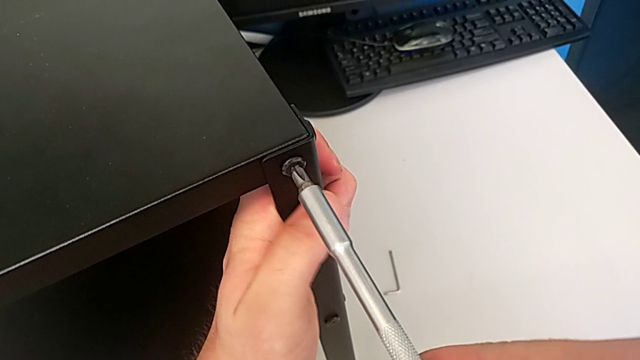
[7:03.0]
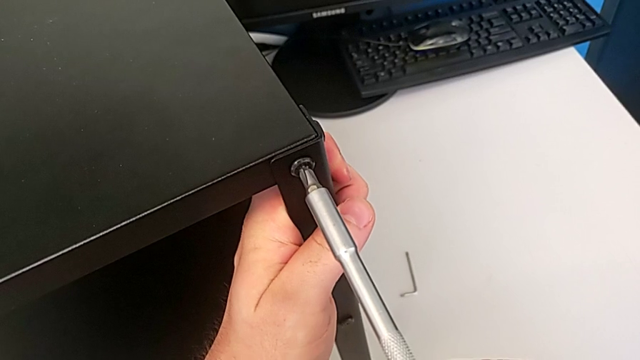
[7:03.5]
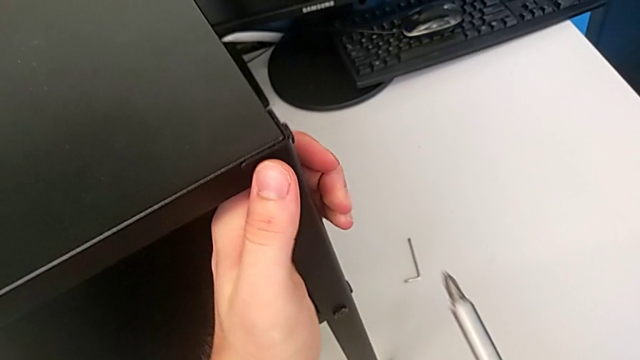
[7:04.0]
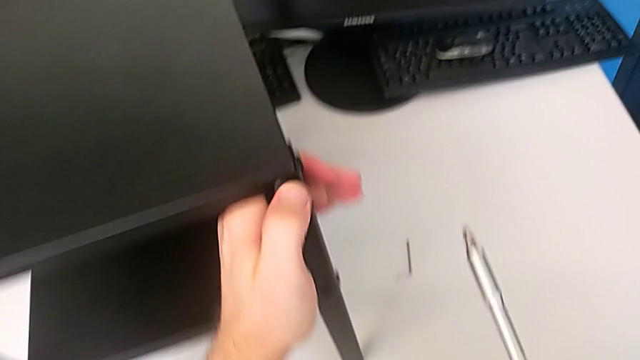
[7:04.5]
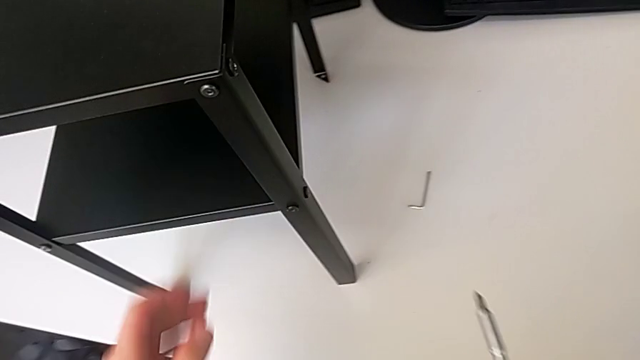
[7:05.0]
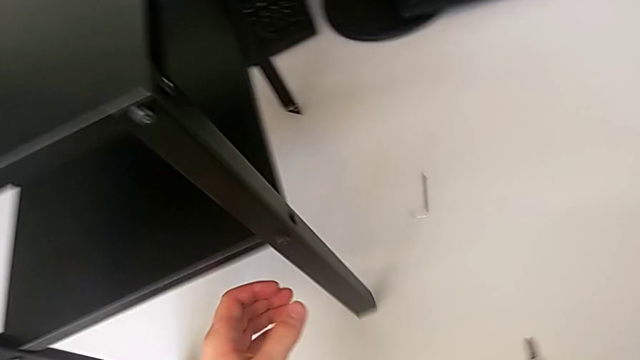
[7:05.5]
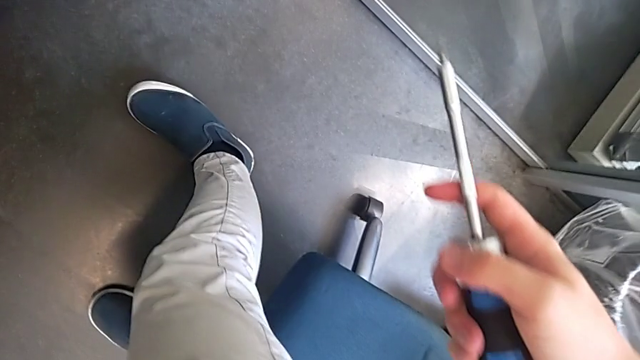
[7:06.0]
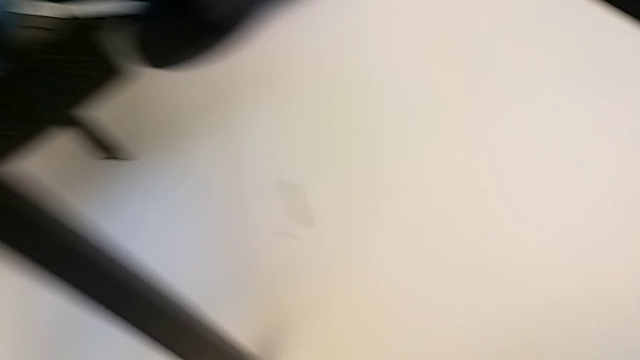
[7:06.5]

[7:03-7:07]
The camera wearer is tightening the second screw using the screwdriver. They keep screwing the second hex socket head.

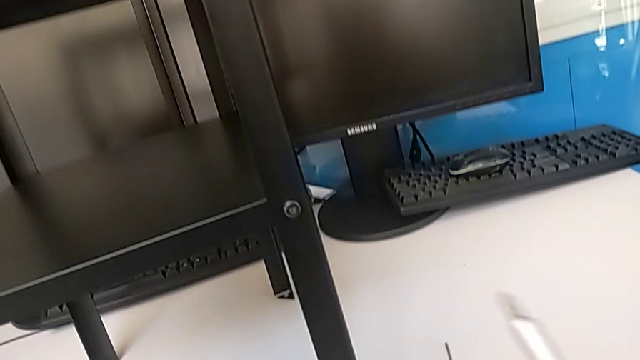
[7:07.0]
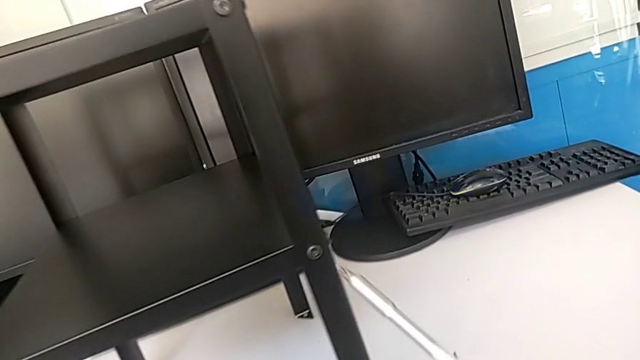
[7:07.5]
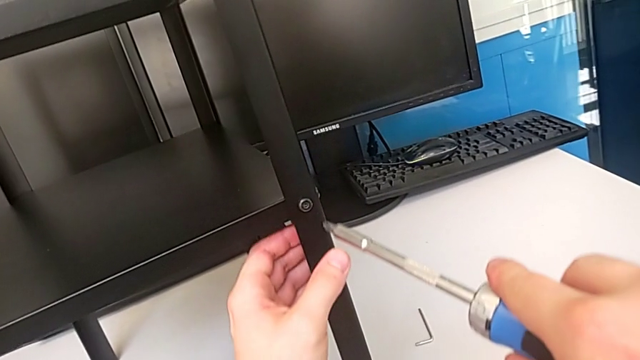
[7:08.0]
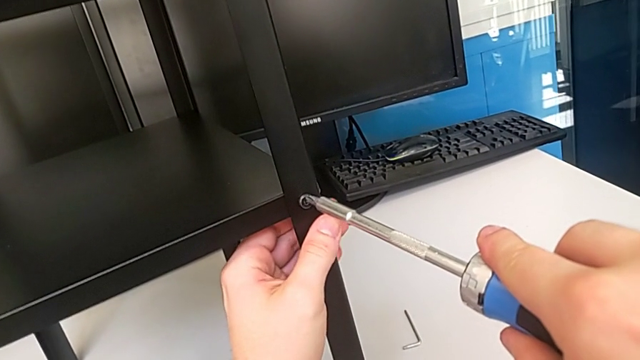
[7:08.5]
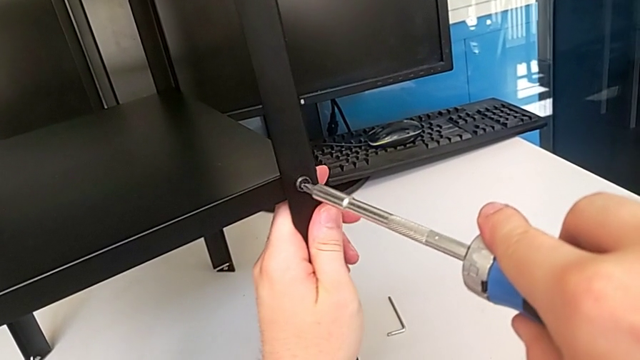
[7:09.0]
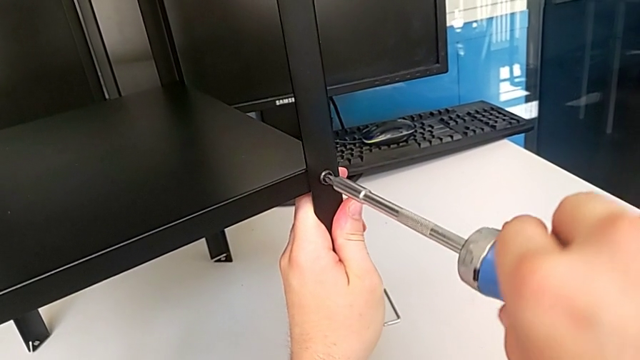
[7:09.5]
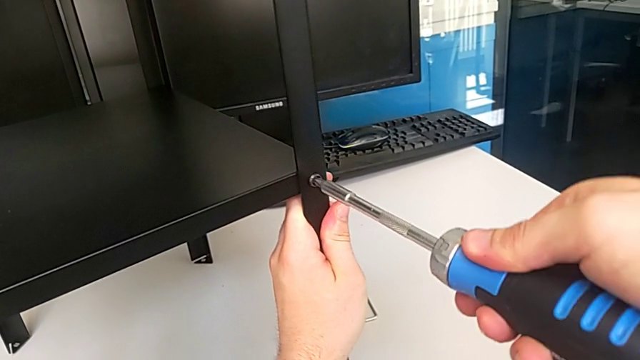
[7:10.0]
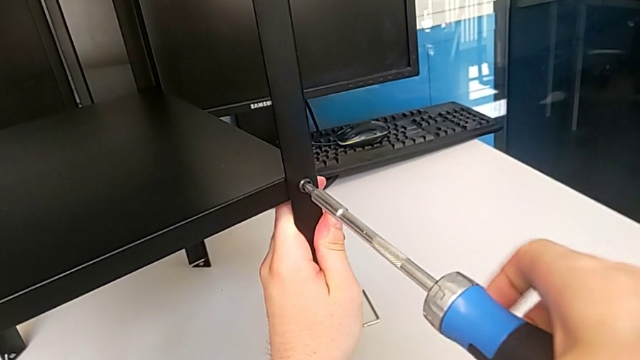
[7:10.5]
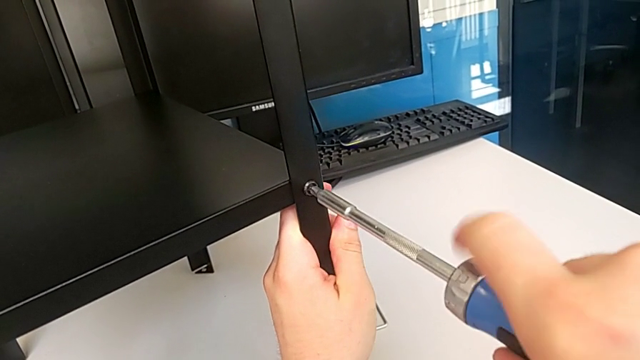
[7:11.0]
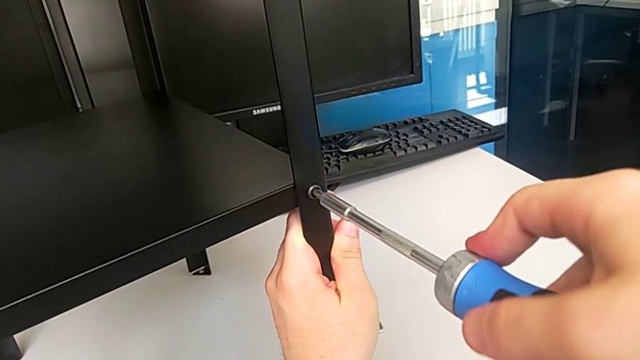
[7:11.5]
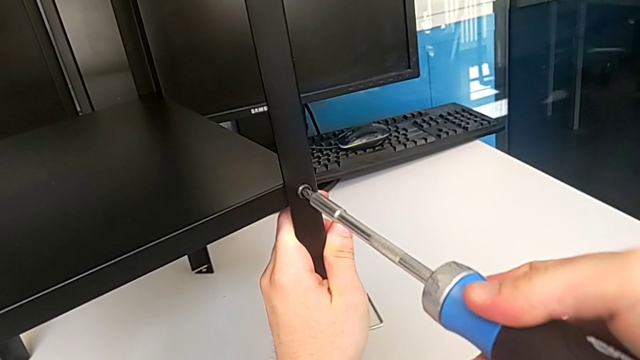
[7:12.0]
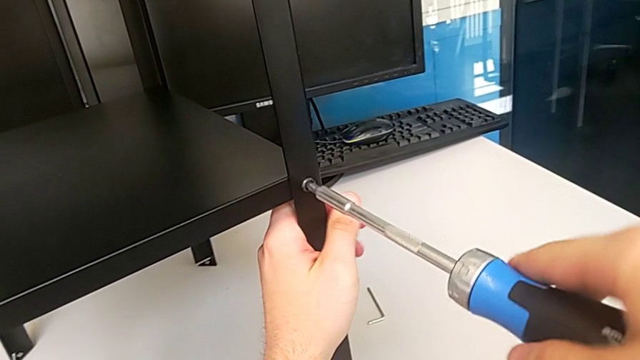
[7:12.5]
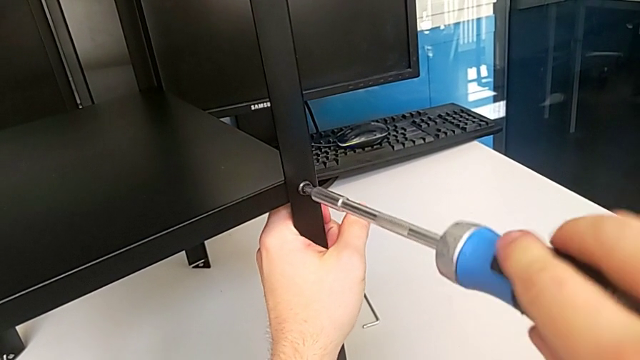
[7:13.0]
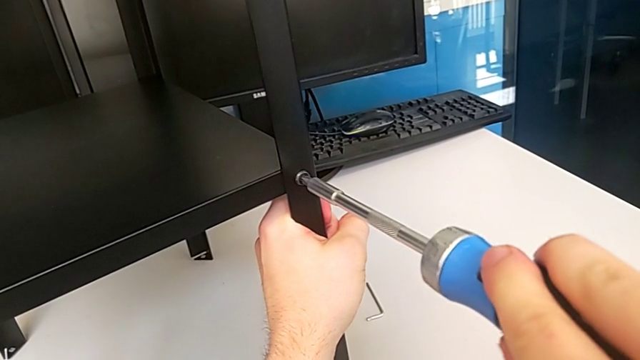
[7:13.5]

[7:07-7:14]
The camera wearer tightens the third screw using the screwdriver. They hold the leg and screw the third hex socket head.

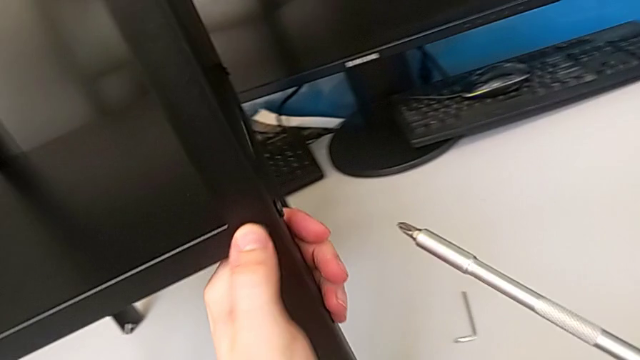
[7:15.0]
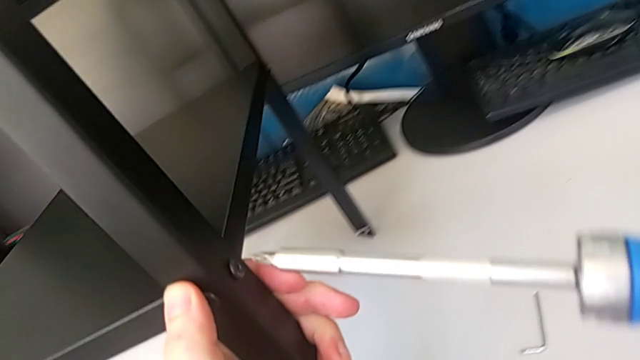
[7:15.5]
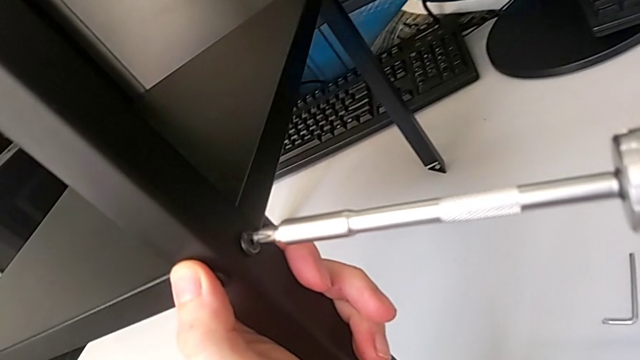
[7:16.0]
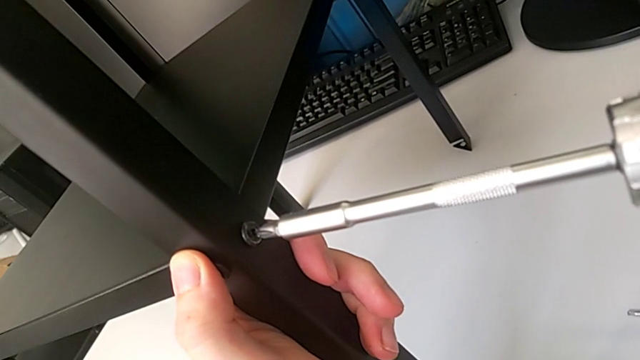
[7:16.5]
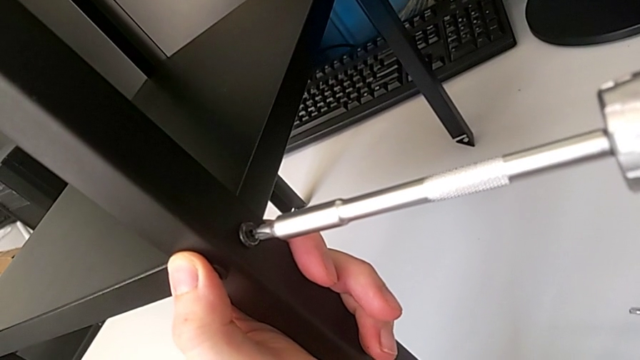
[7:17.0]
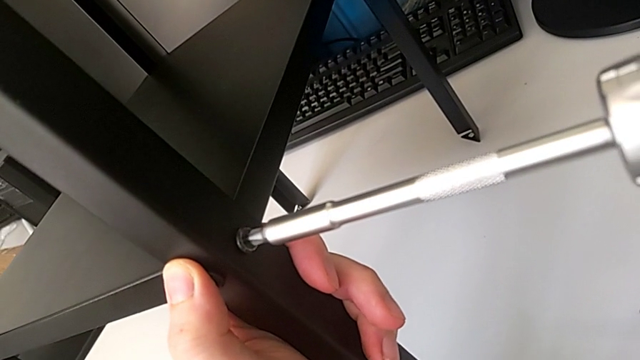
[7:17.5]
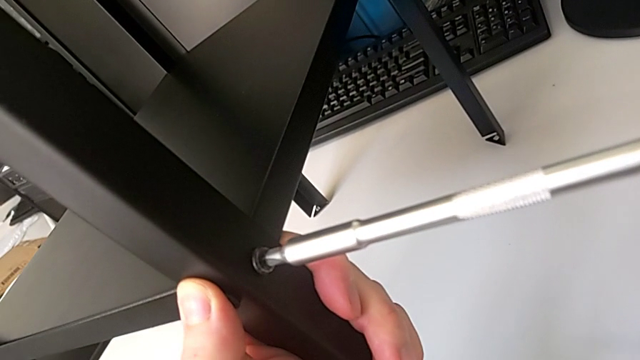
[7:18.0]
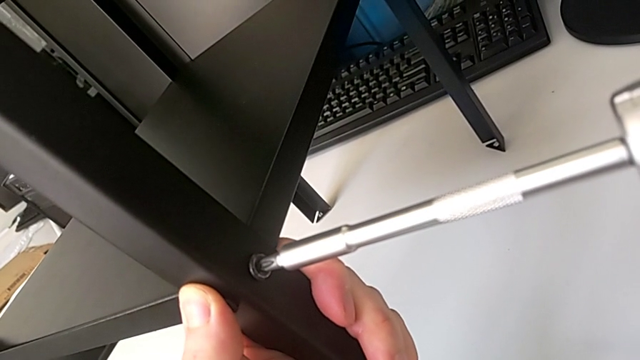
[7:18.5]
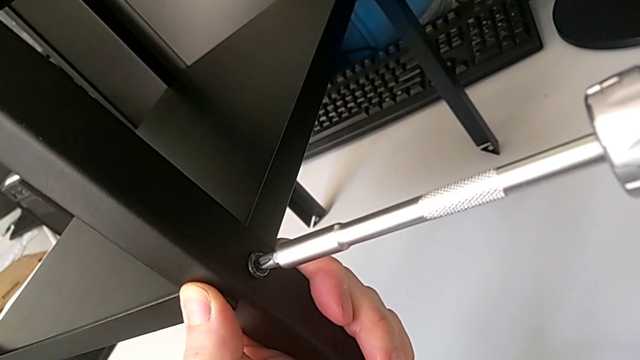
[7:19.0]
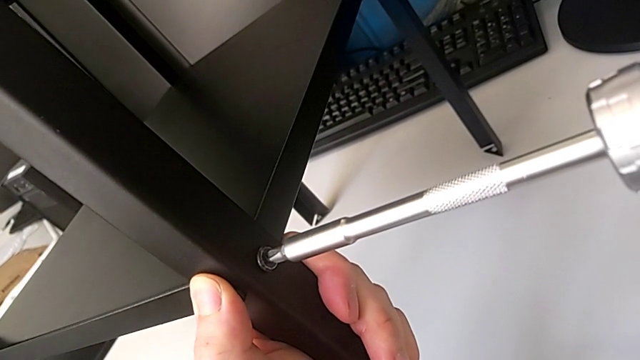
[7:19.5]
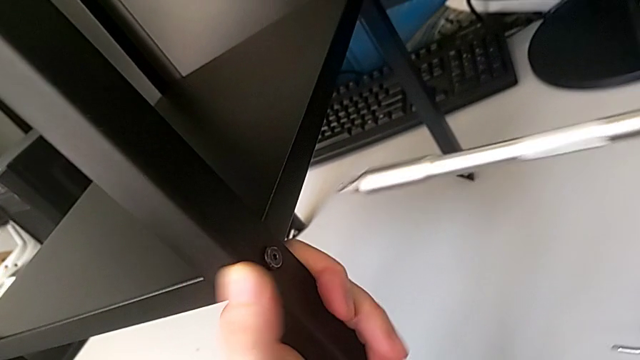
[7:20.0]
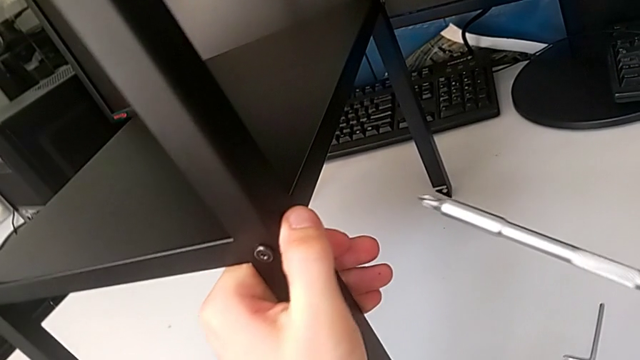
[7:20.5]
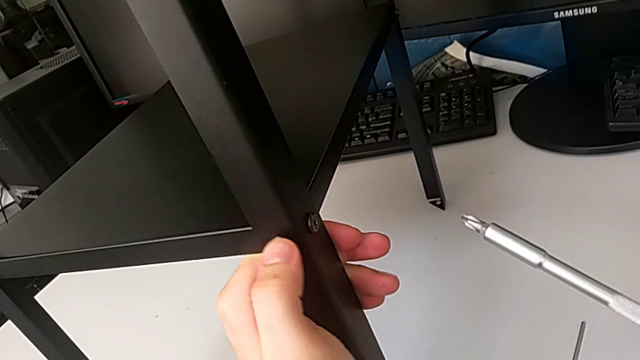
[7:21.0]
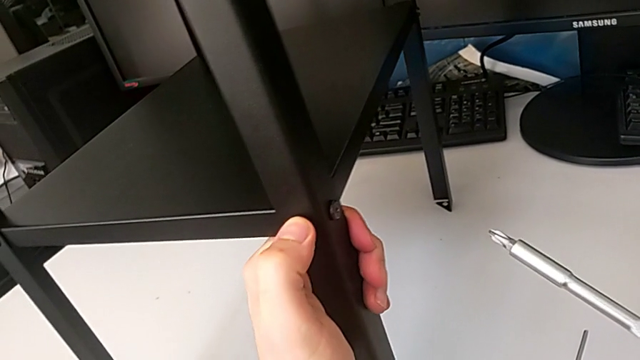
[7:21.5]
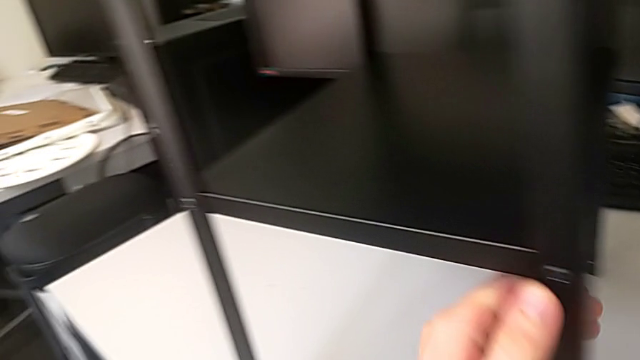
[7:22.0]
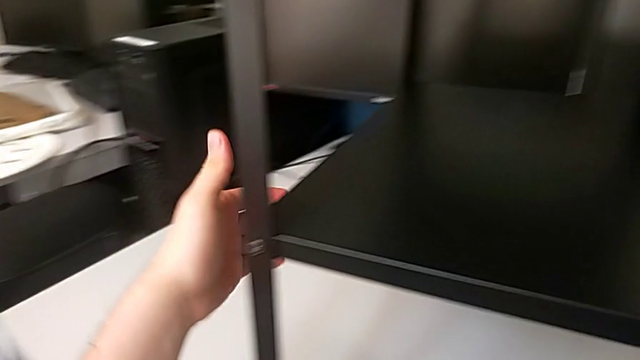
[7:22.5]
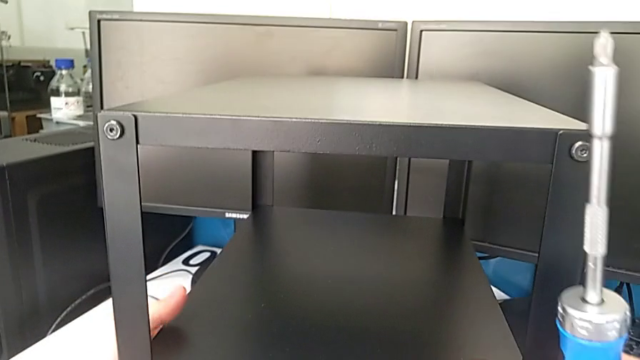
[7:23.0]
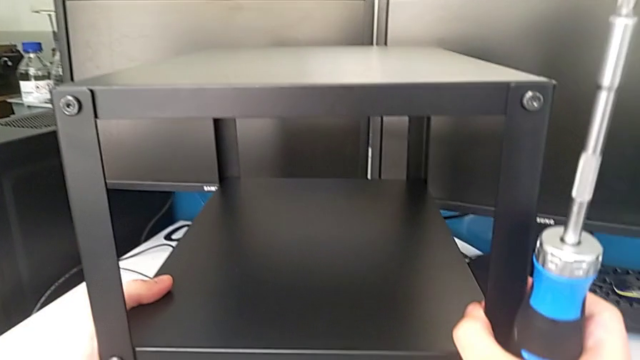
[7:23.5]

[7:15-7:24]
The camera wearer tightens the fourth screw using the screwdriver. They screw the fourth hex socket head and grab it.

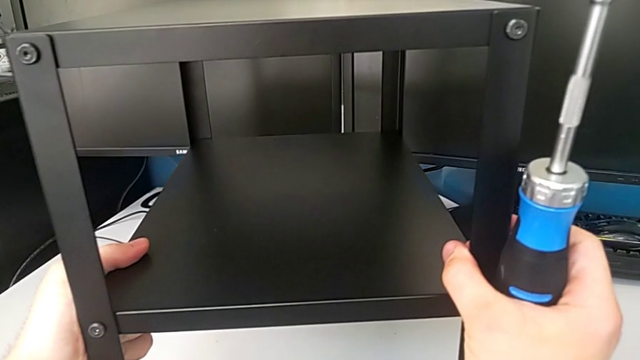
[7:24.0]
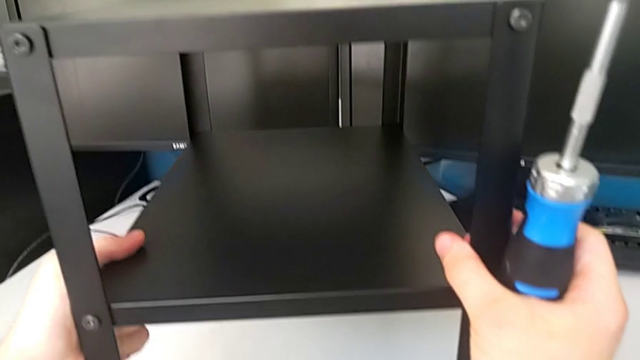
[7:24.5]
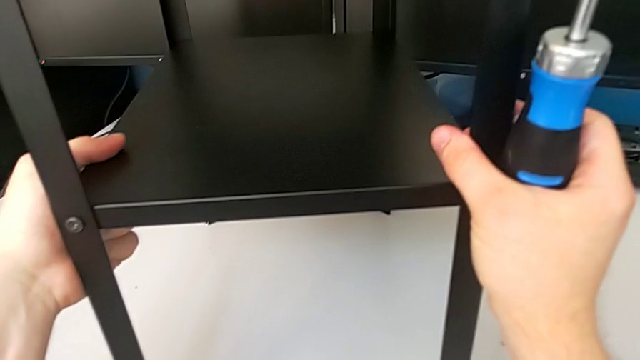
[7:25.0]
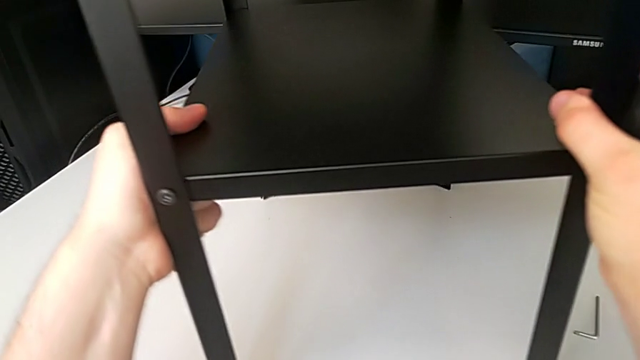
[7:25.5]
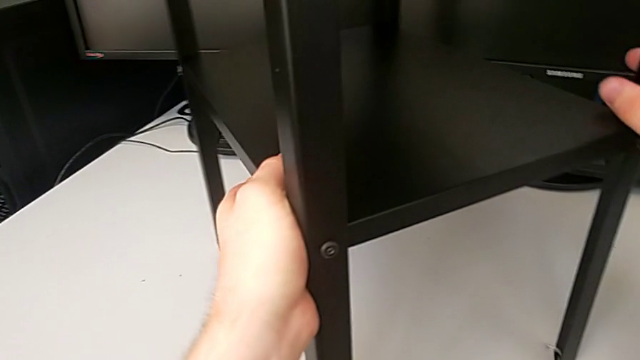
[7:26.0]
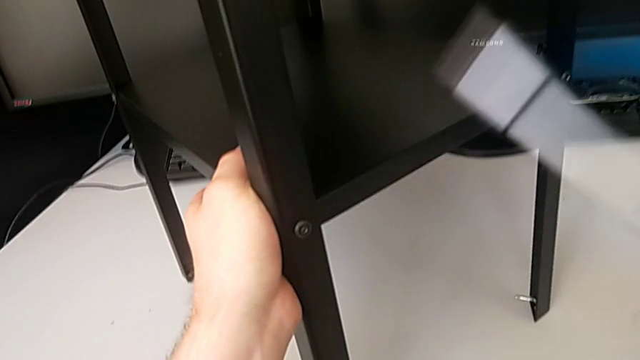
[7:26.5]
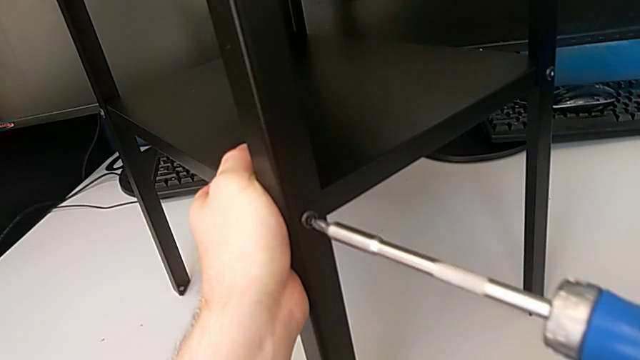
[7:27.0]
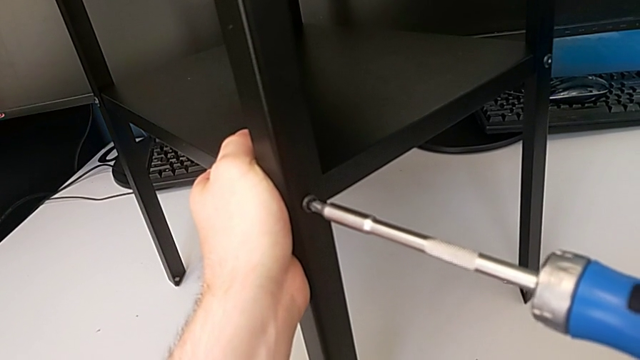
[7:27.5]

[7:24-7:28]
The camera wearer is tightening the fifth screw using the screwdriver. They rotate the tray.
